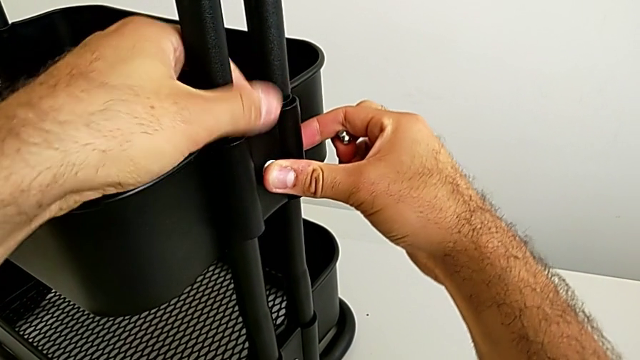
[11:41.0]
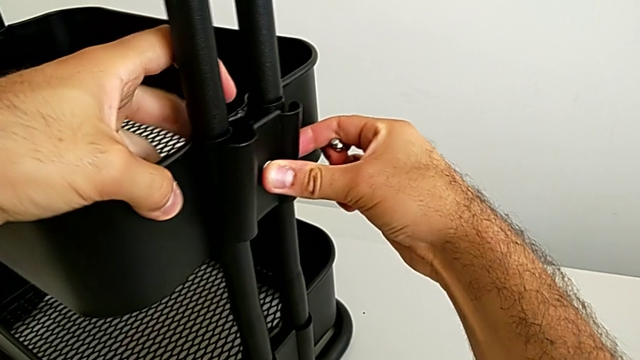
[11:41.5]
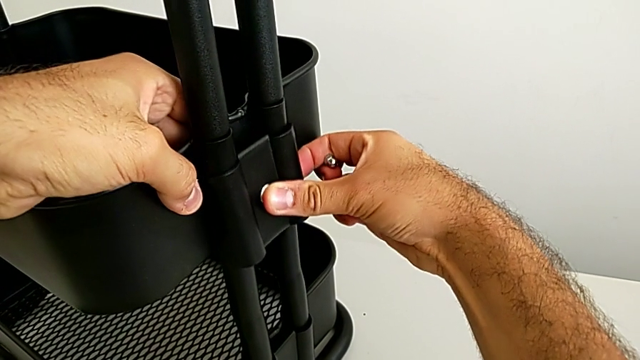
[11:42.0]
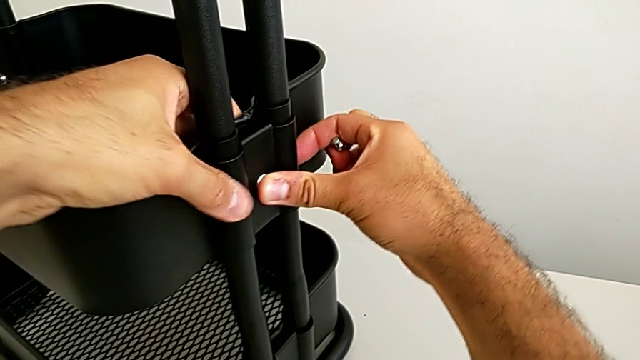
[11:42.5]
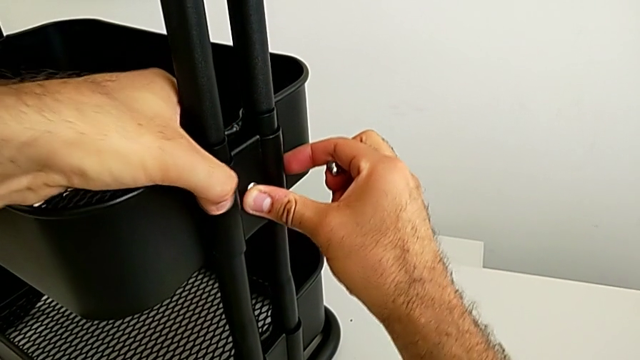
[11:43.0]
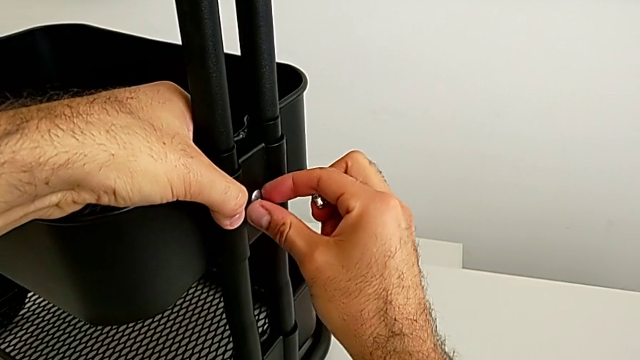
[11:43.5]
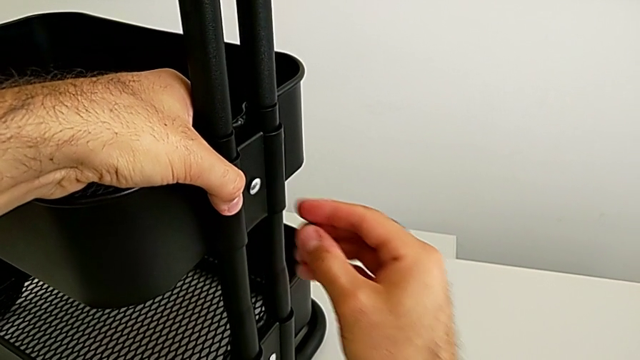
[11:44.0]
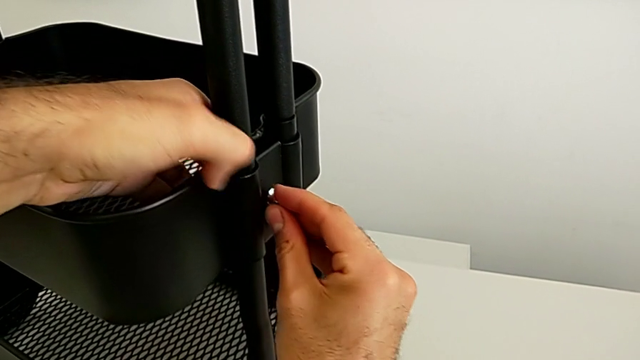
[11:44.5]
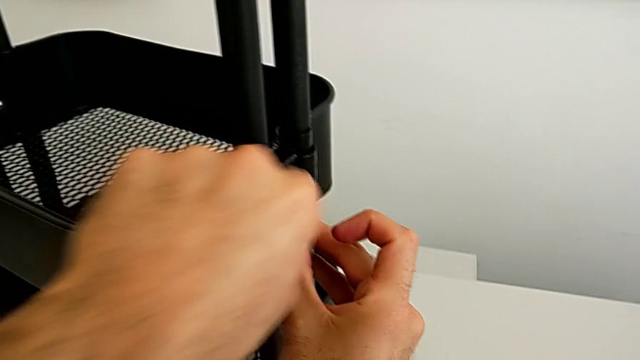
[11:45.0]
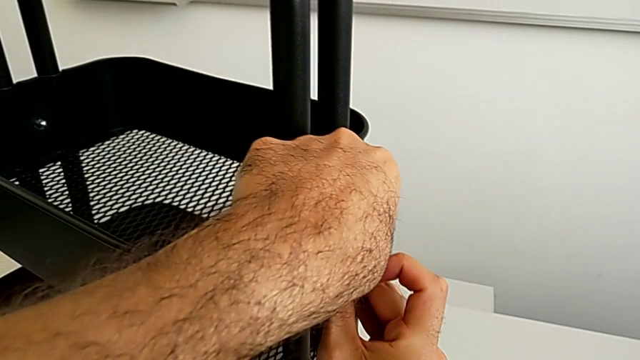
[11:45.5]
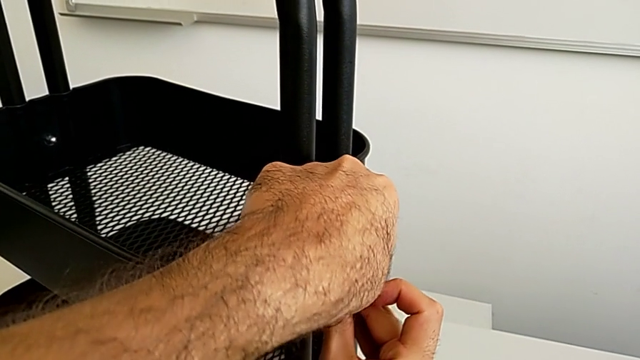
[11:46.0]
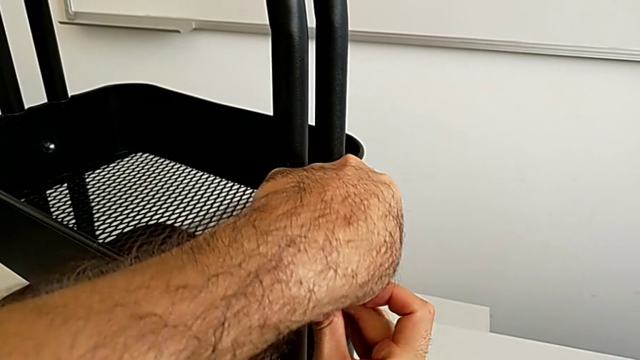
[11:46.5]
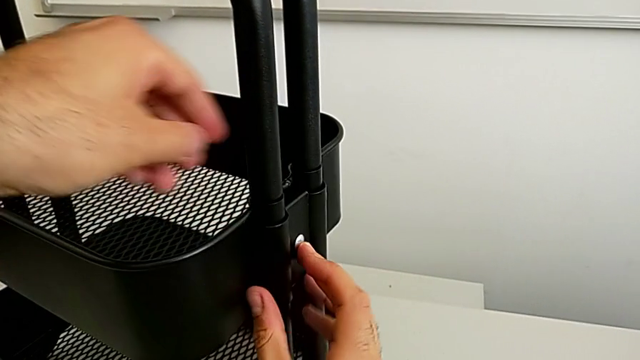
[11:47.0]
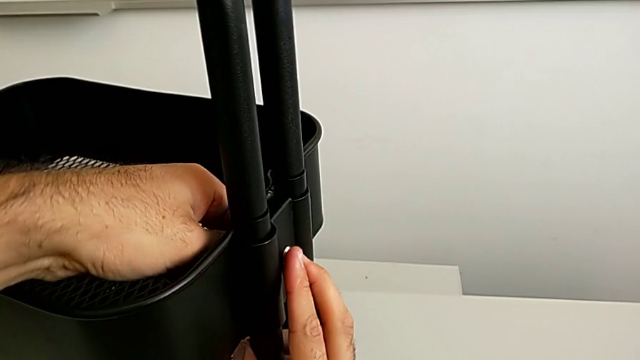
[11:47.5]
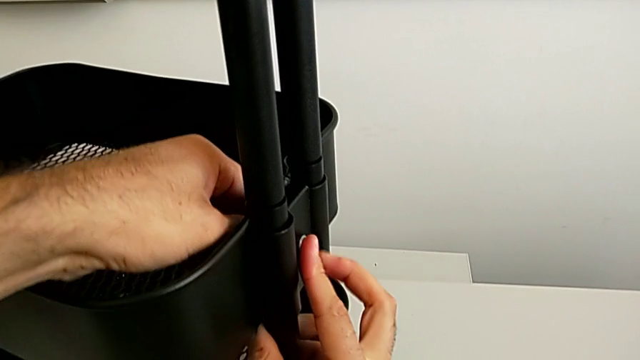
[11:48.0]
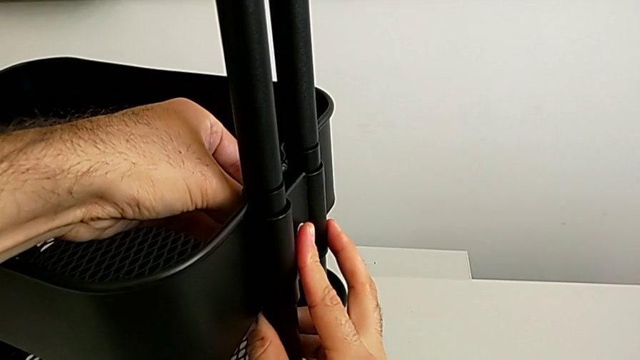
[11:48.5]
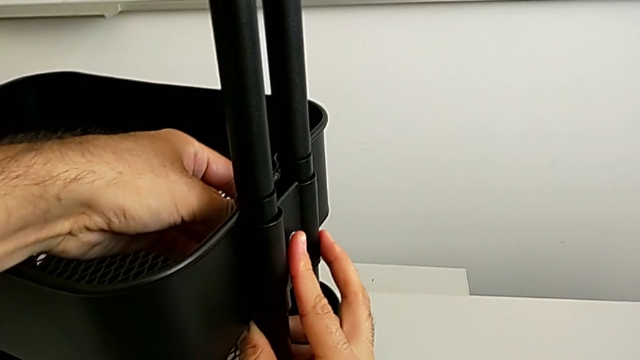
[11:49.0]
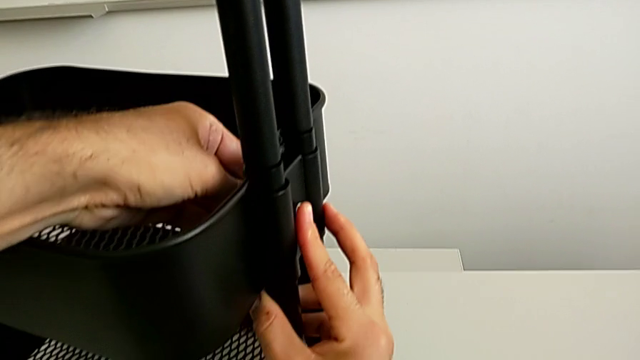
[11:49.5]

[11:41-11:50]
The camera wearer is assembling the fifth bracket with a bolt and a hexagon cap nut. They place the sixth bracket, hold the sixth bolt and insert the sixth hexagon cap nut.

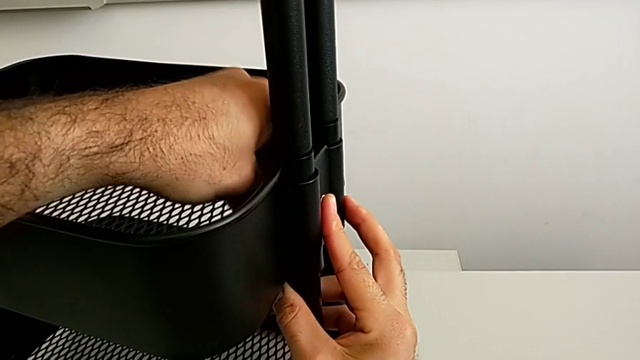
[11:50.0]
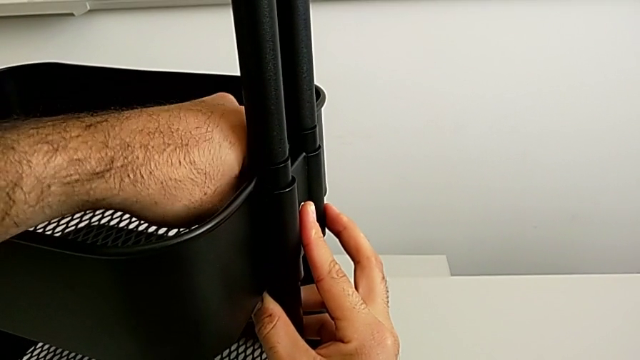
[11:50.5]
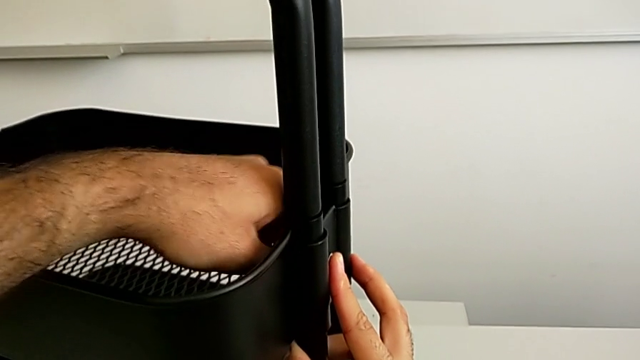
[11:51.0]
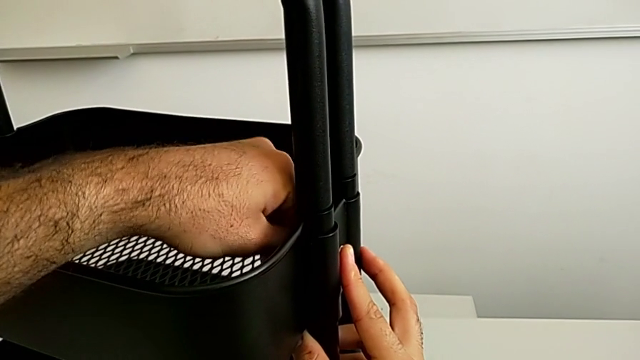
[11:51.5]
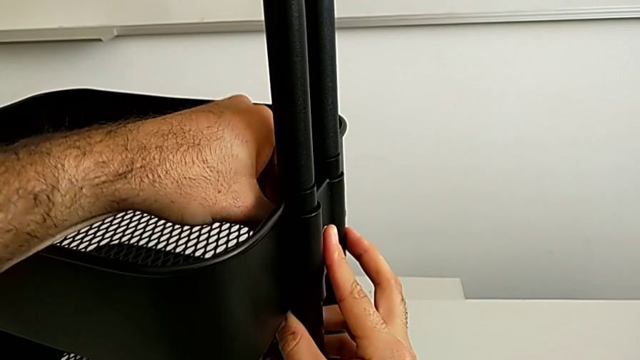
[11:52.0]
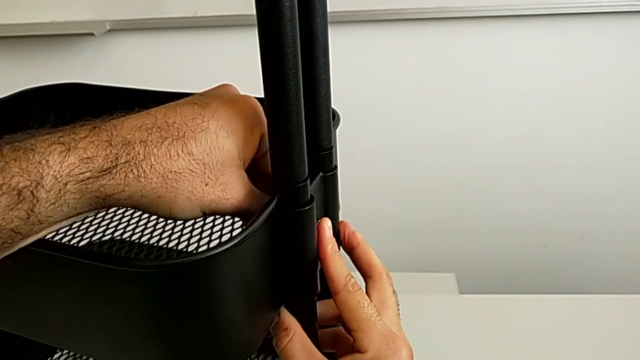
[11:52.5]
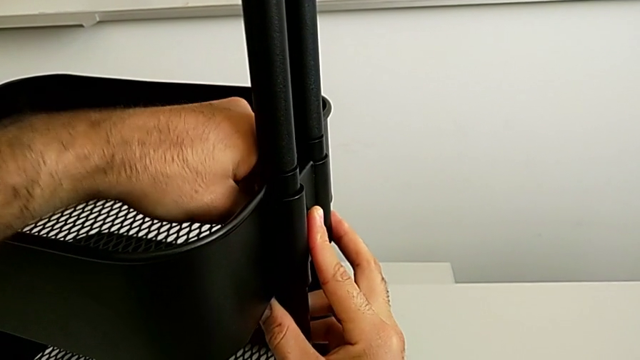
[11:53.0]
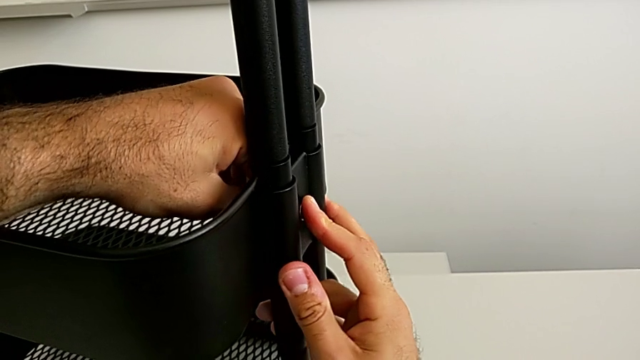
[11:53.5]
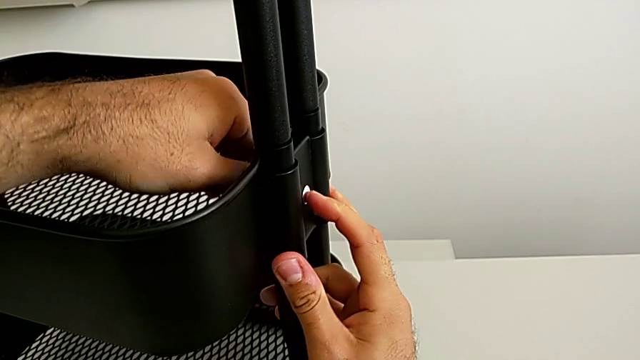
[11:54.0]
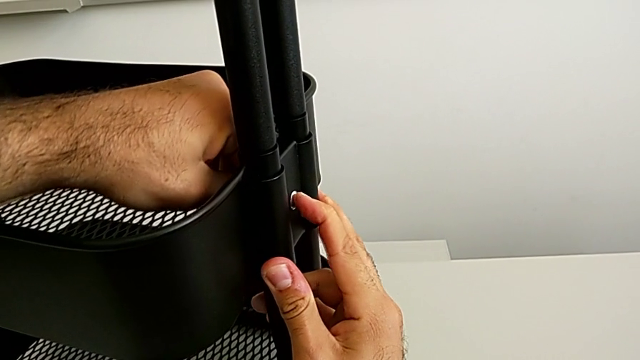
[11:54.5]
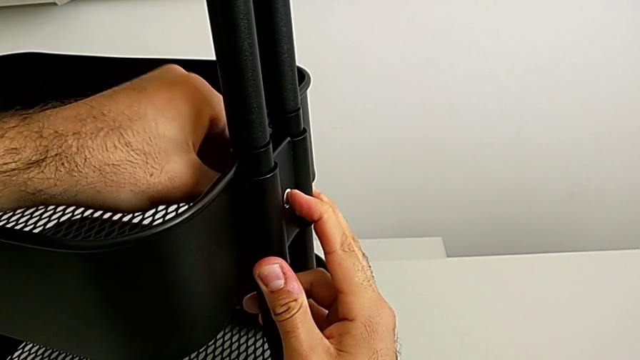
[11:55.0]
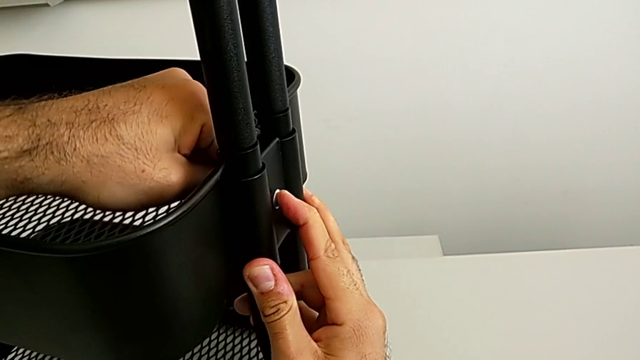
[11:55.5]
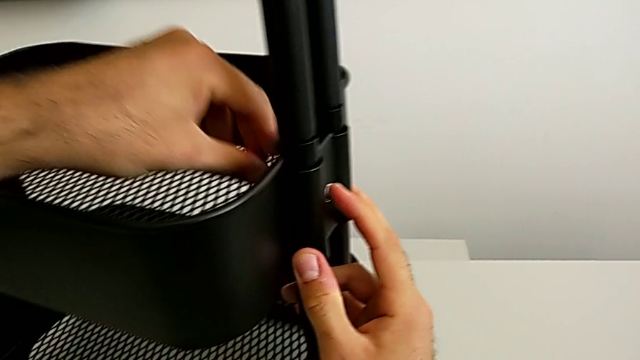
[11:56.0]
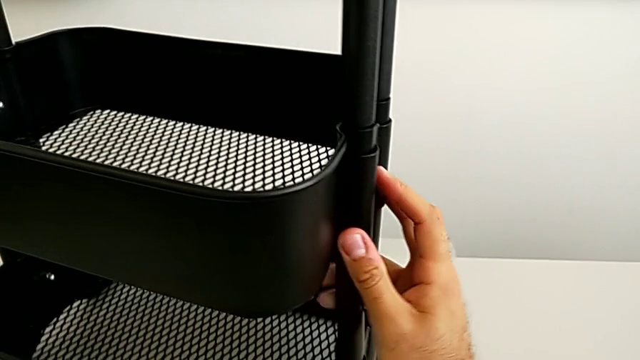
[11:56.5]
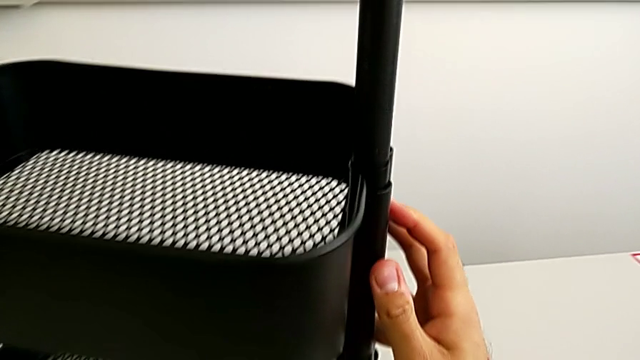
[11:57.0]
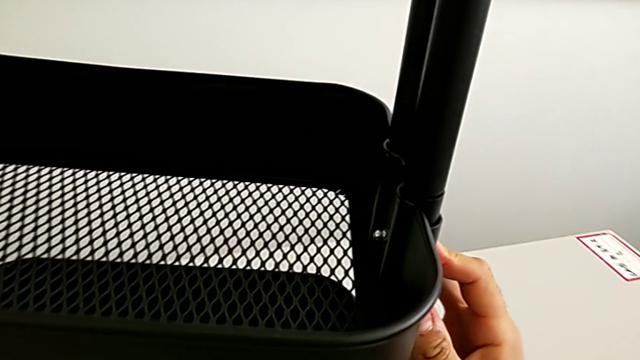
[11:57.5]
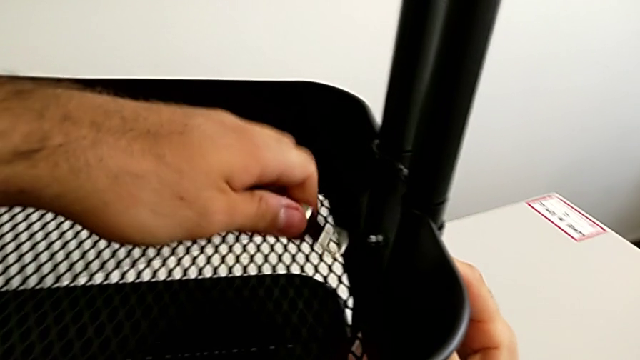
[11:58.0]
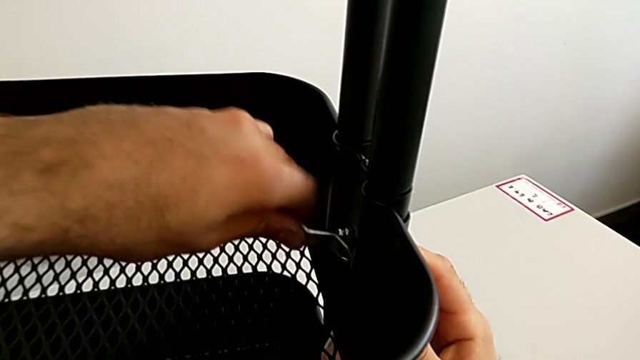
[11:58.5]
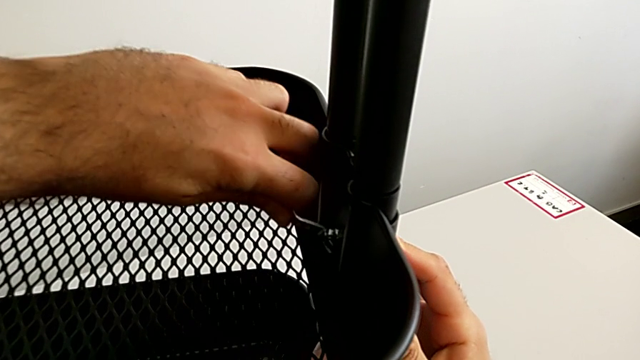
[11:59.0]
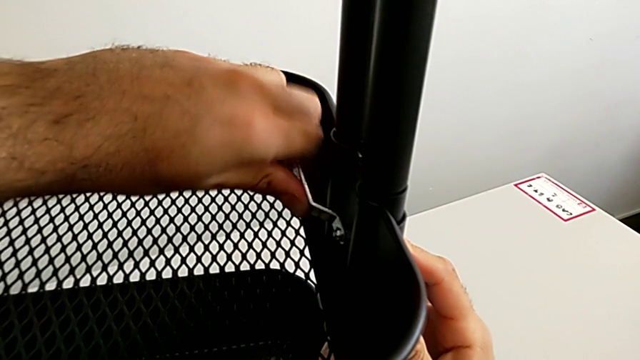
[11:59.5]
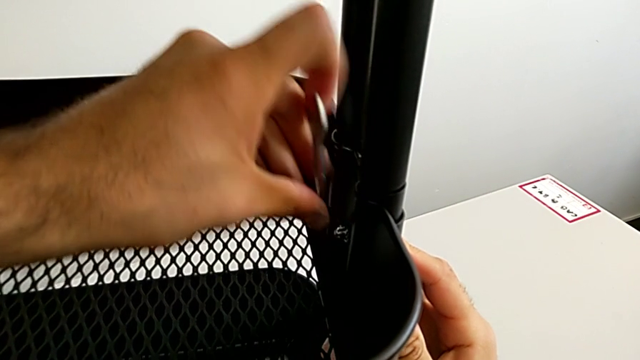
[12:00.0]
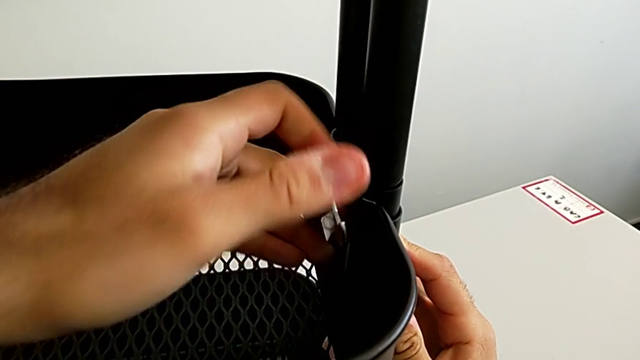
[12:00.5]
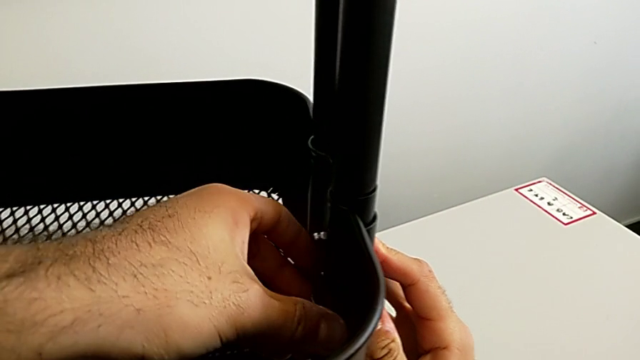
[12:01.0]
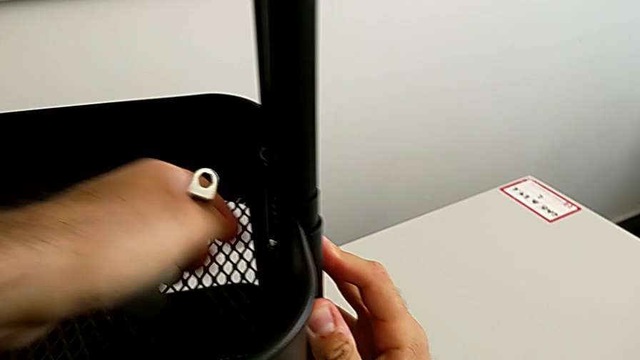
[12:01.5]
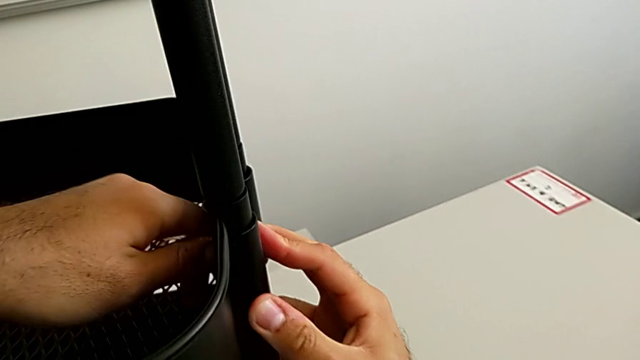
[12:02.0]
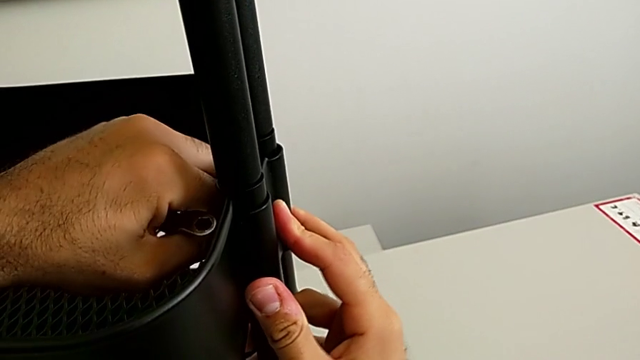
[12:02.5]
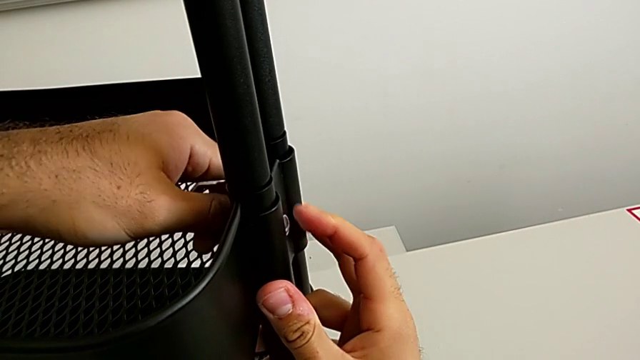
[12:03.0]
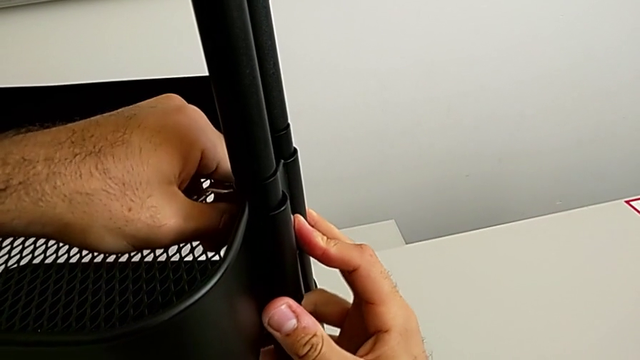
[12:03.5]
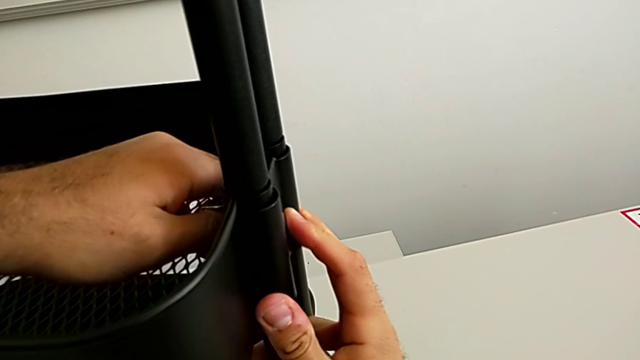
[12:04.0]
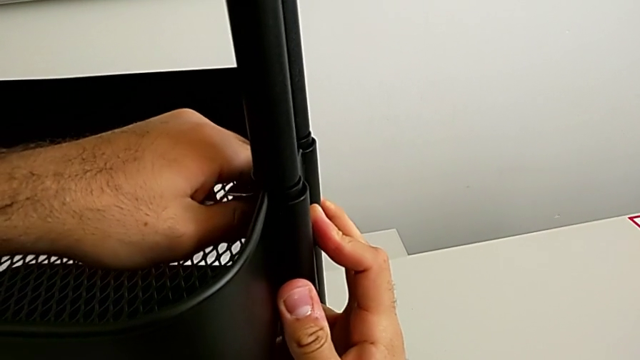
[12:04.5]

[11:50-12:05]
The camera wearer is assembling the fifth bracket with a bolt and a hexagon cap nut. They screw the sixth hexagon cap nut, grab the little spanner wrench and begin to screw the sixth hexagon cap nut.
